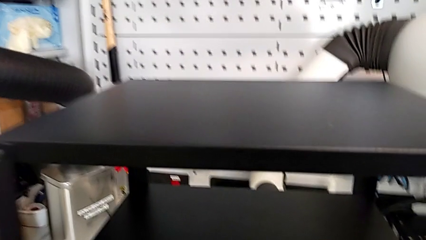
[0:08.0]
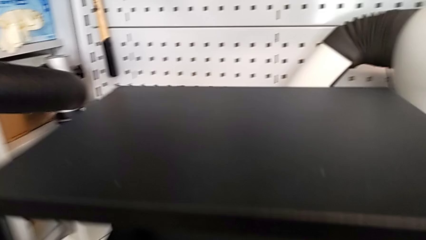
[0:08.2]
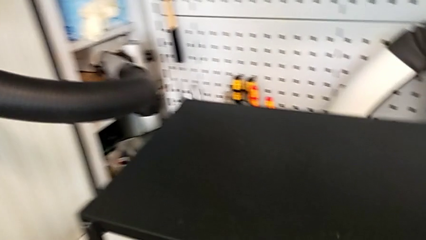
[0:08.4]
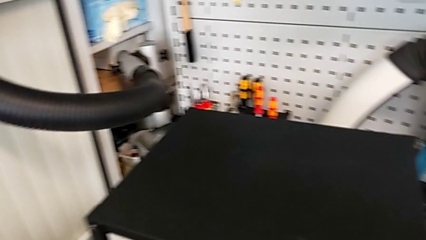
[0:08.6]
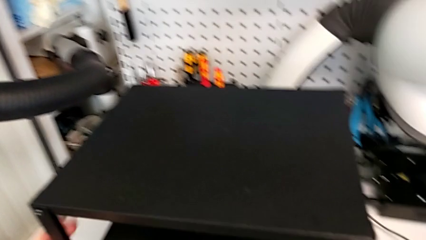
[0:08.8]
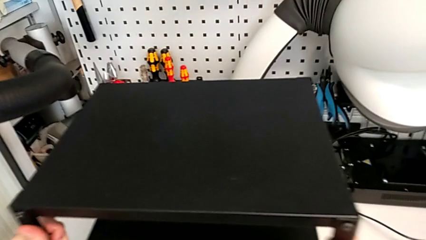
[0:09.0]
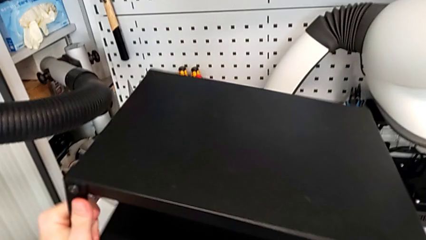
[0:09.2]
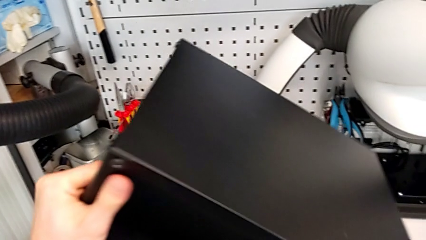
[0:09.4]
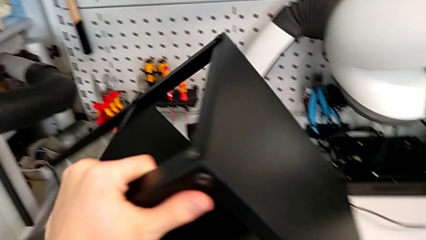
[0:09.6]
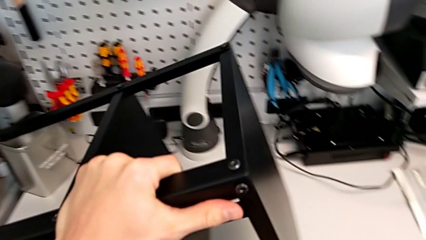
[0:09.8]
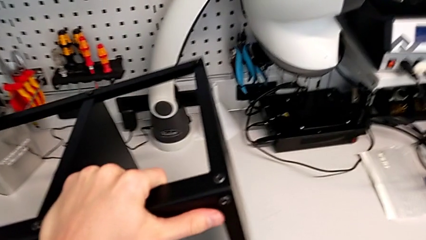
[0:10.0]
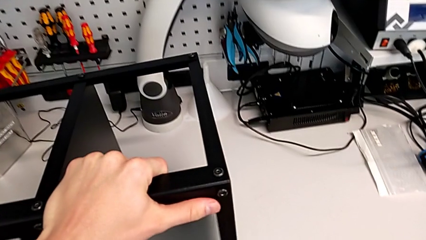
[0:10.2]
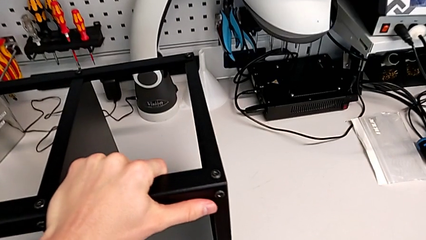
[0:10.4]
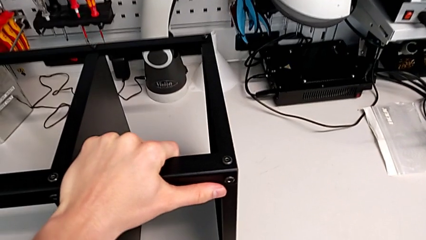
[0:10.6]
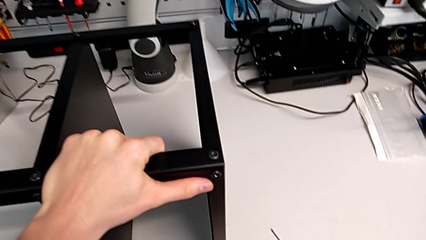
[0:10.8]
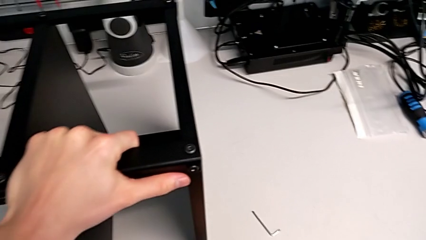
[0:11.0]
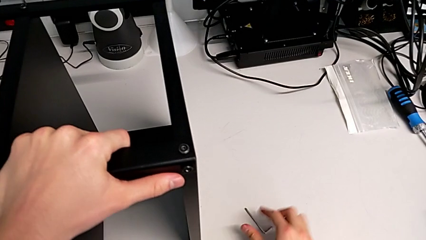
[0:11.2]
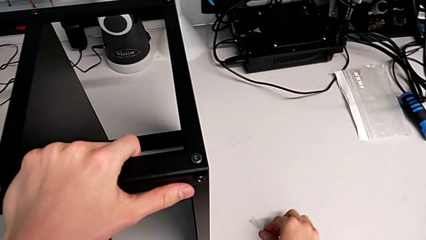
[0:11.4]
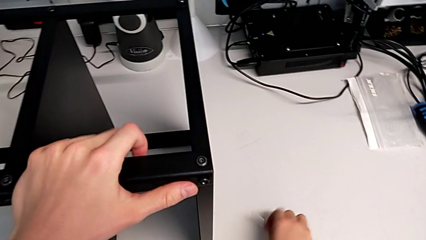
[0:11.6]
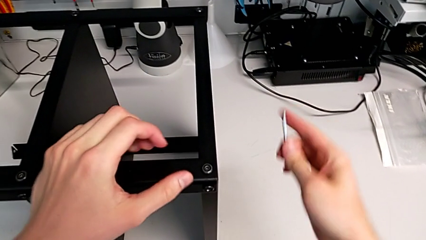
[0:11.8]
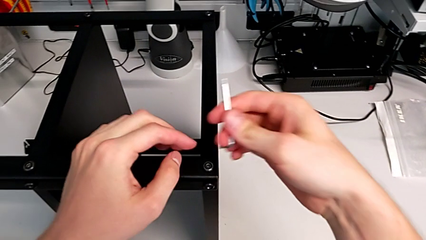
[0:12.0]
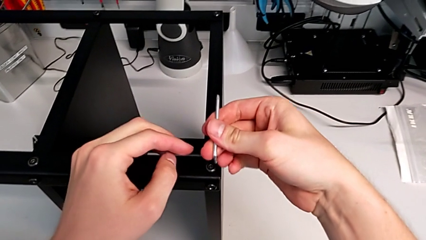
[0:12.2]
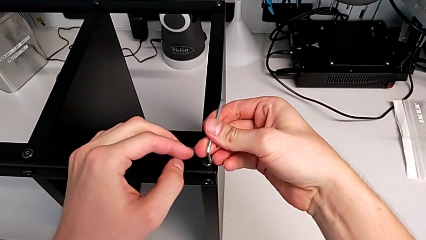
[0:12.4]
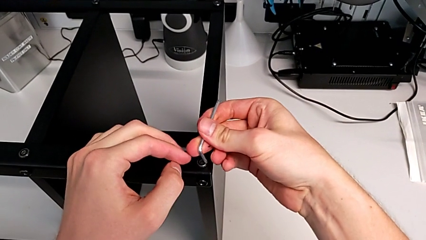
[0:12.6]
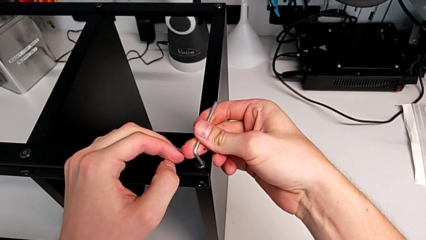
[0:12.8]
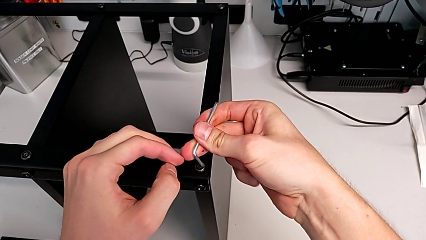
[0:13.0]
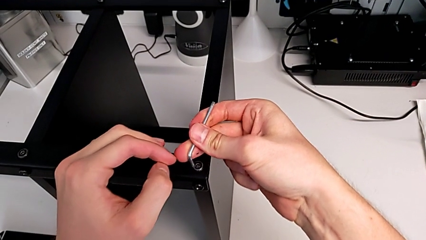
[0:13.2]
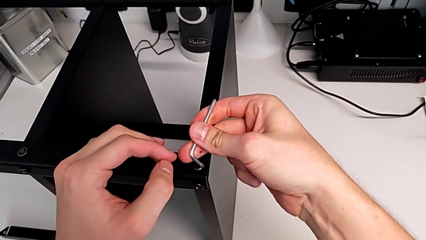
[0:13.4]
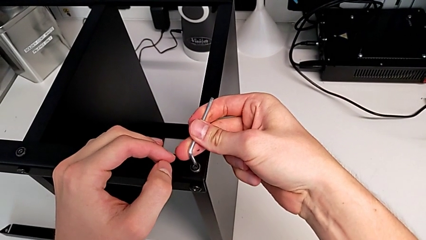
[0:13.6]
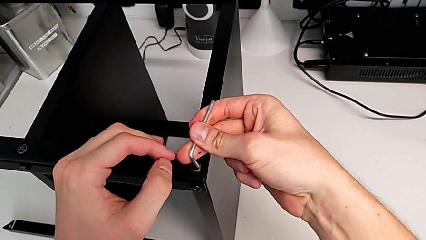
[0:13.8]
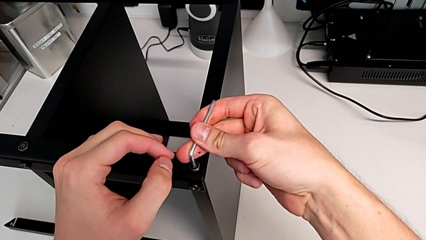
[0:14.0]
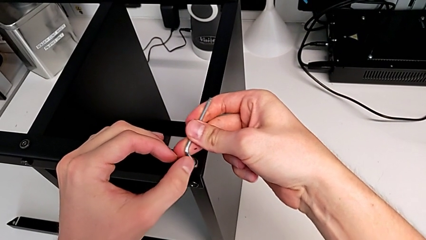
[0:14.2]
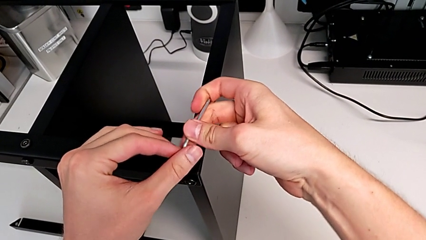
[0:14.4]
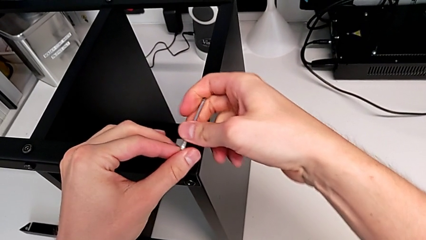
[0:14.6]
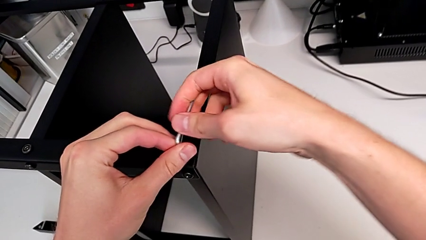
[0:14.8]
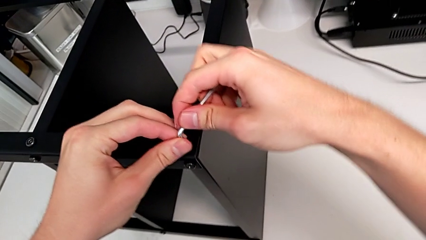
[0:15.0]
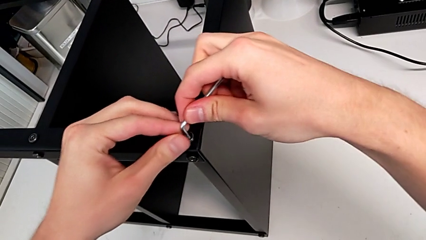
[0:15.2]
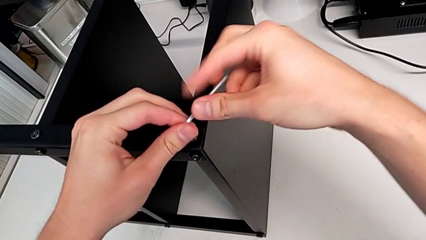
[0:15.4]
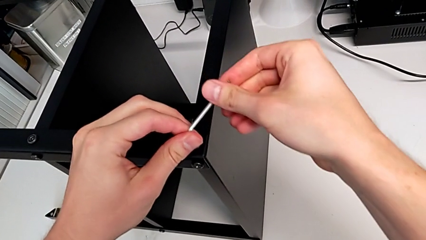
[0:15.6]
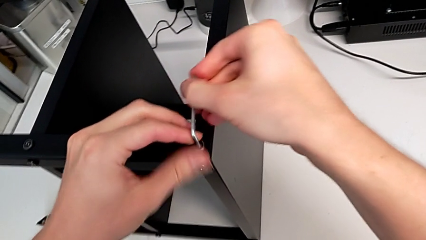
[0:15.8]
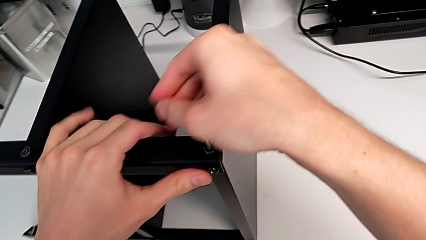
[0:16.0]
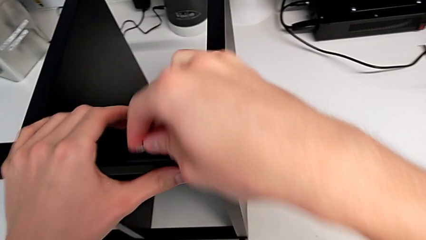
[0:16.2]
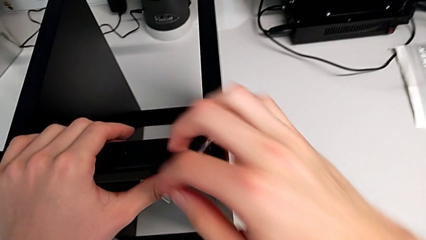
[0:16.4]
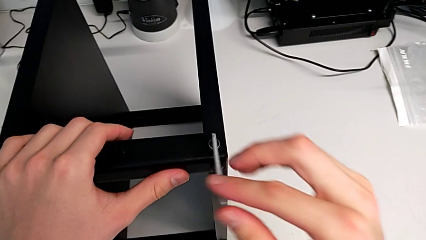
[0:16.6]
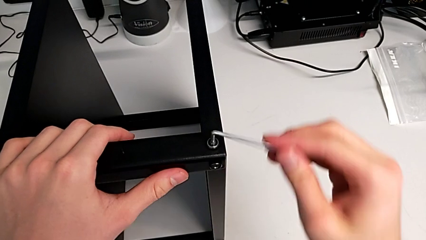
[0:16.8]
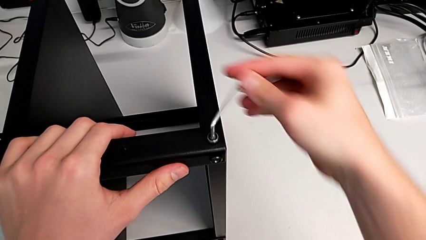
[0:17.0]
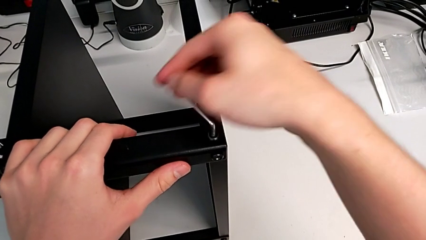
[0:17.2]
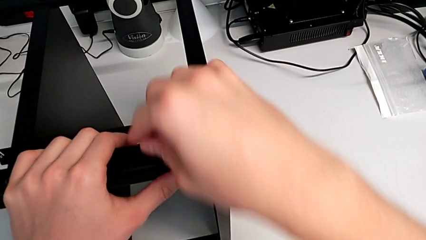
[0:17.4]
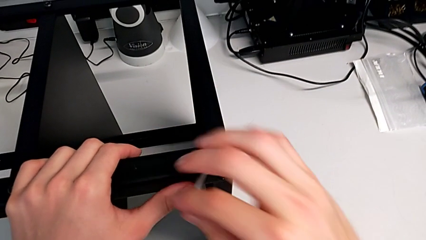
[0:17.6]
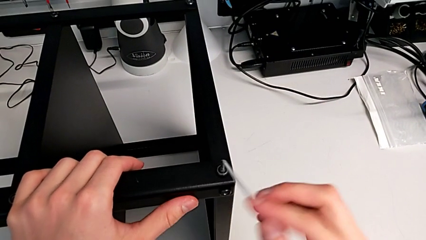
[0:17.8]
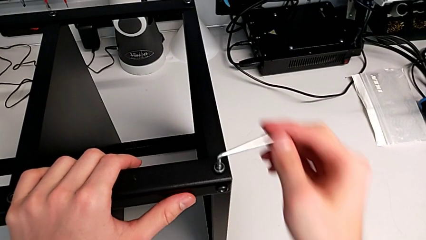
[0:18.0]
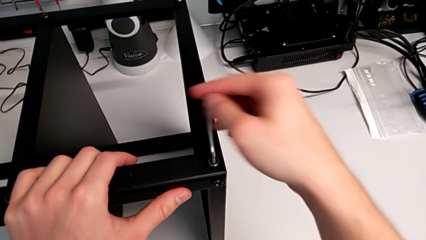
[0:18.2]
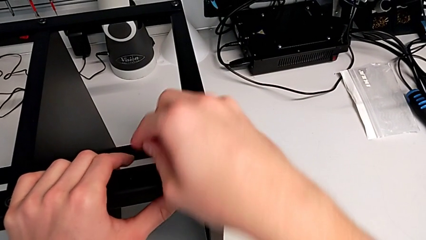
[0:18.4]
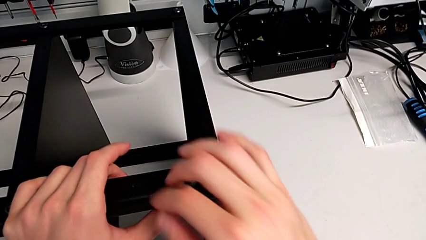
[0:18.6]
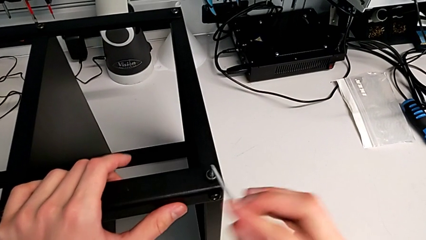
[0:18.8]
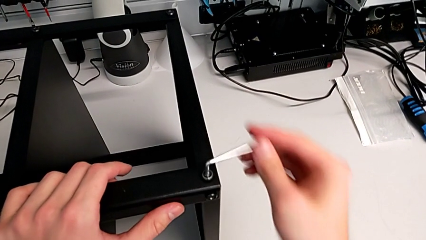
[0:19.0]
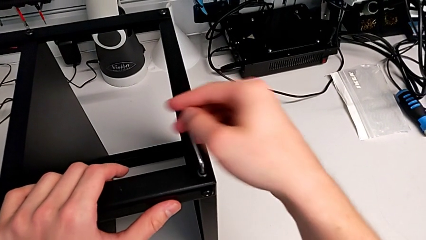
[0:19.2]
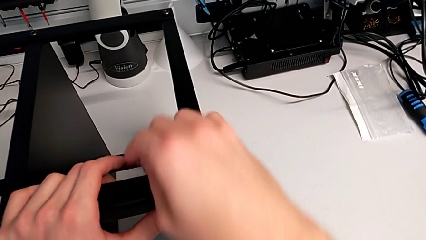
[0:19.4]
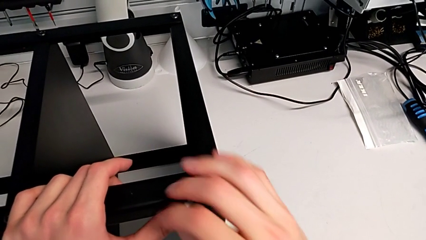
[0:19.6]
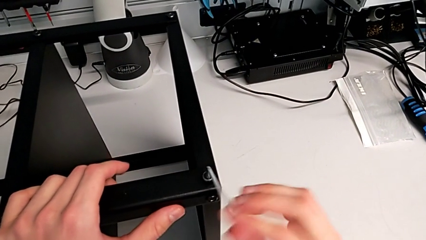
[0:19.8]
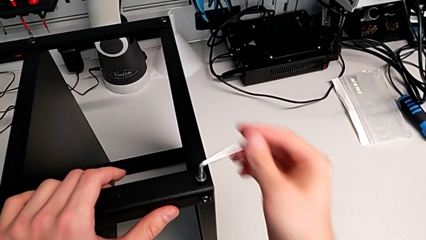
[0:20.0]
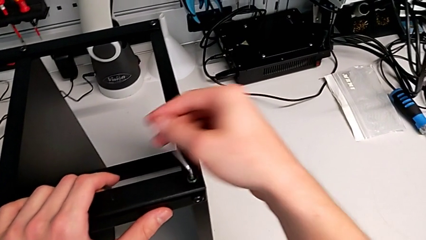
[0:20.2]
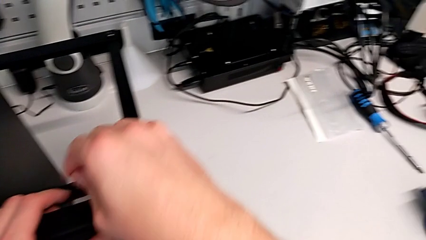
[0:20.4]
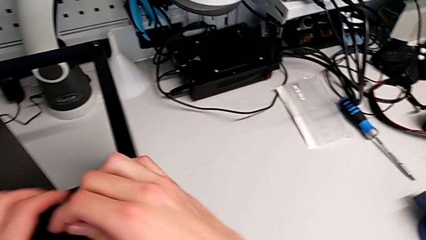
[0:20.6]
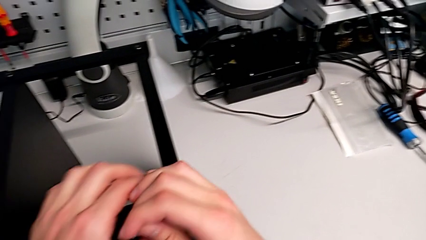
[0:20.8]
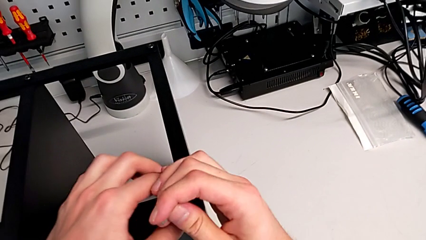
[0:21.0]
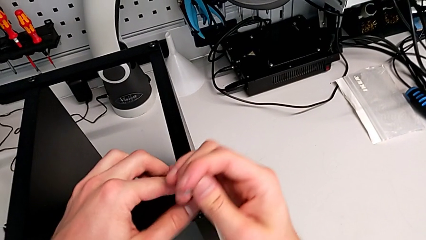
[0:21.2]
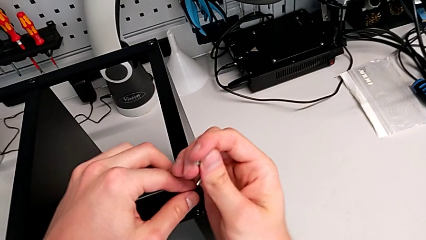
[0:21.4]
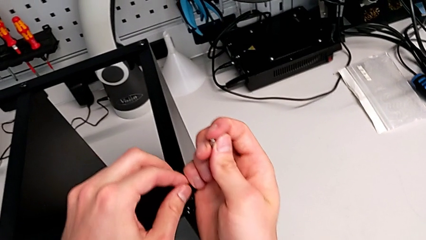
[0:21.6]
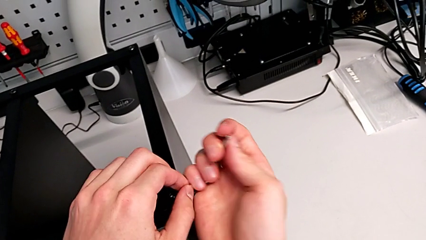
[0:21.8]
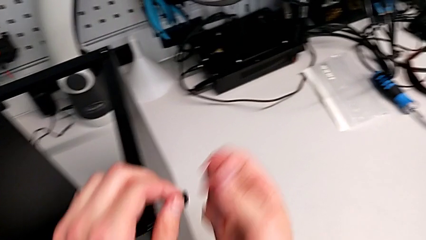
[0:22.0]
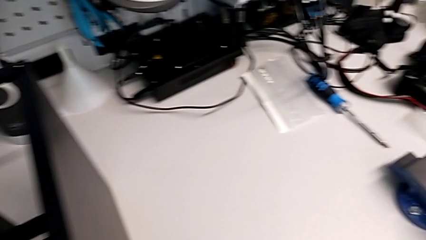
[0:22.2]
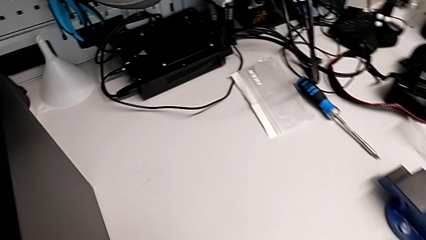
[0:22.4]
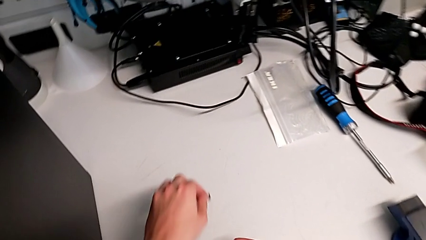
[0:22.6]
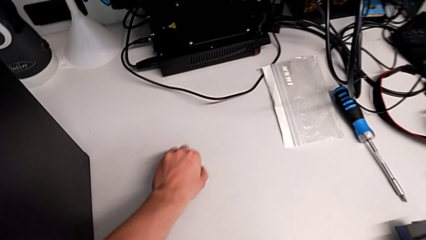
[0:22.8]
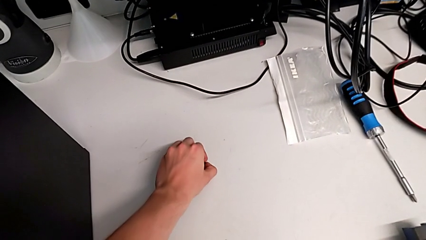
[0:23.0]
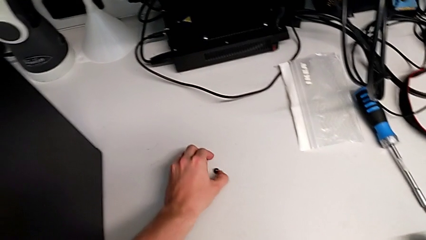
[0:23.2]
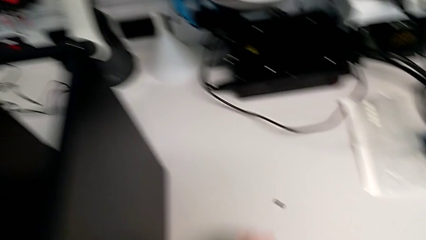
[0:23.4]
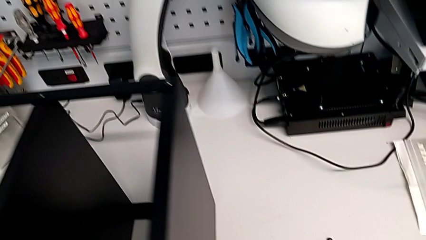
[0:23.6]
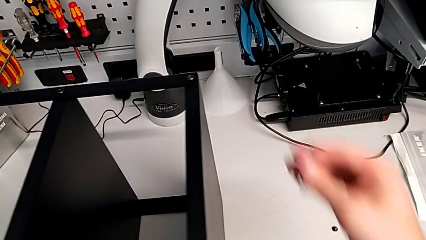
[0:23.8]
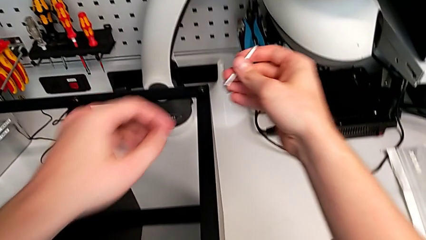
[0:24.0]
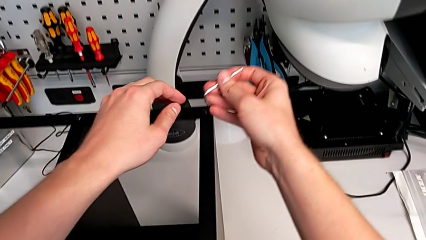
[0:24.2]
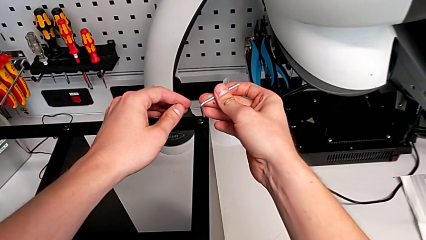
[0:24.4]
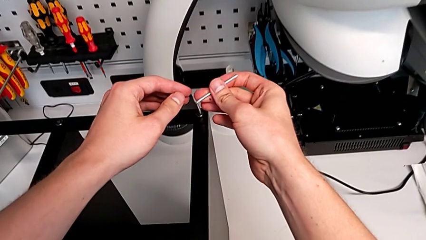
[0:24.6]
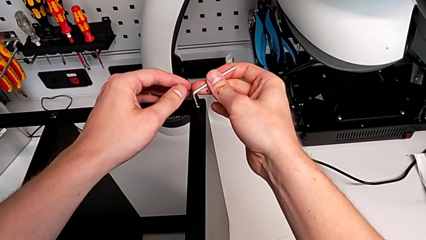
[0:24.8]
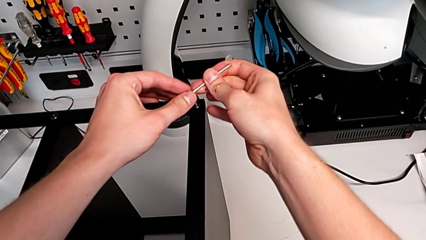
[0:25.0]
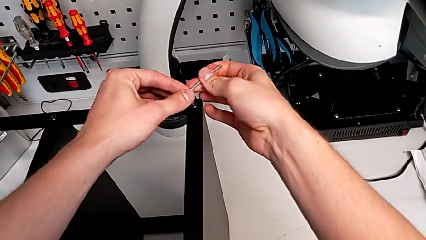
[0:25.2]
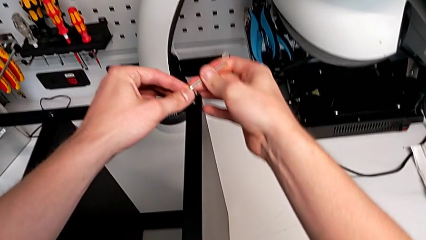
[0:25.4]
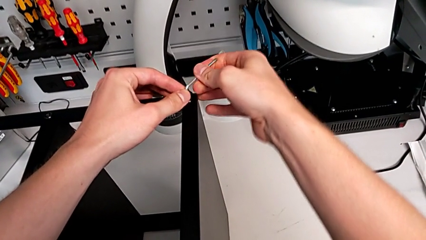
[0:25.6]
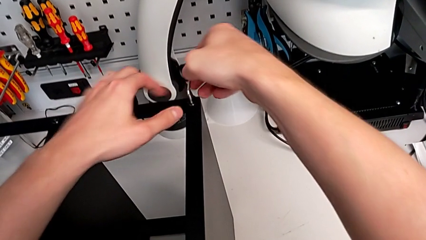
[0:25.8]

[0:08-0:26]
The camera wearer is unscrewing the hex socket head screws from the legs of the table. They rotate the nightstand, grab the Allen wrench, insert it and unscrew the hex socket head. They disassemble the hex socket head with the right hand, disassemble the hex socket head with the left hand, place the hex socket head and insert the Allen wrench.
